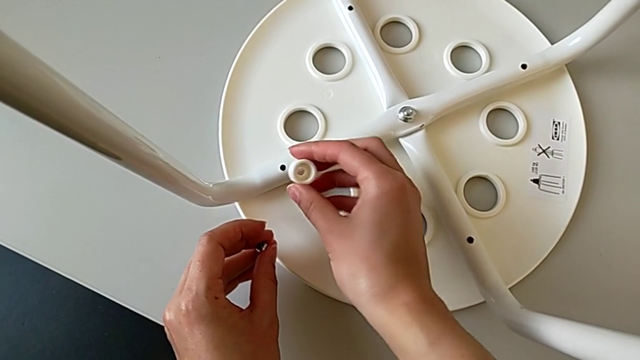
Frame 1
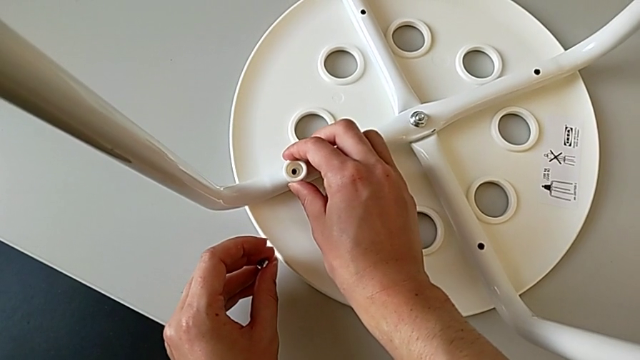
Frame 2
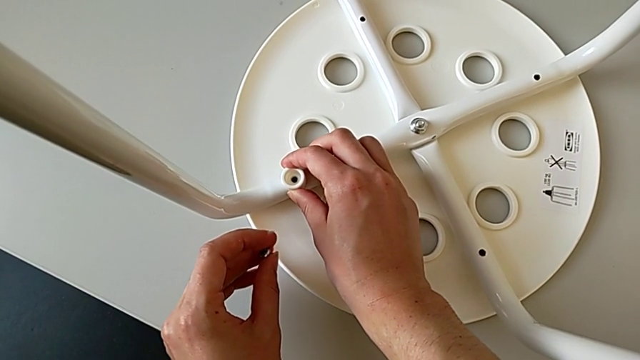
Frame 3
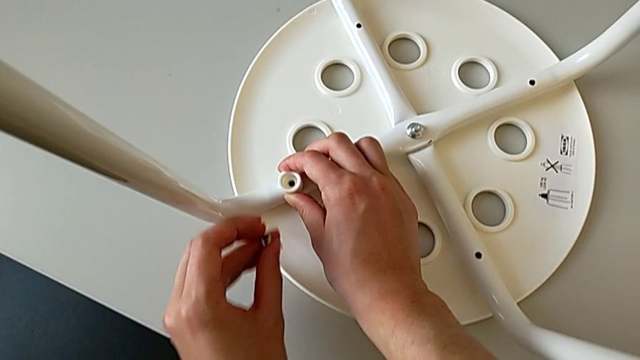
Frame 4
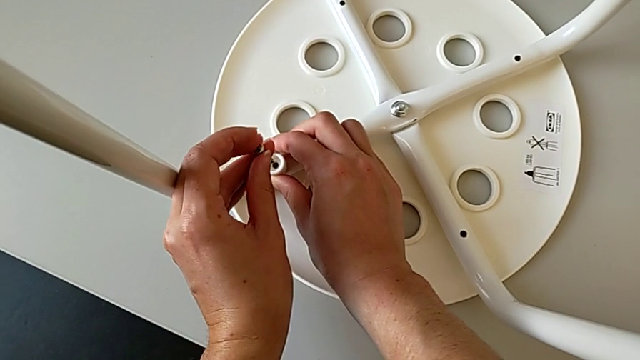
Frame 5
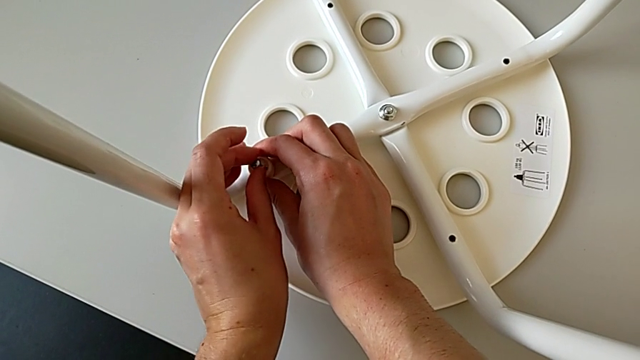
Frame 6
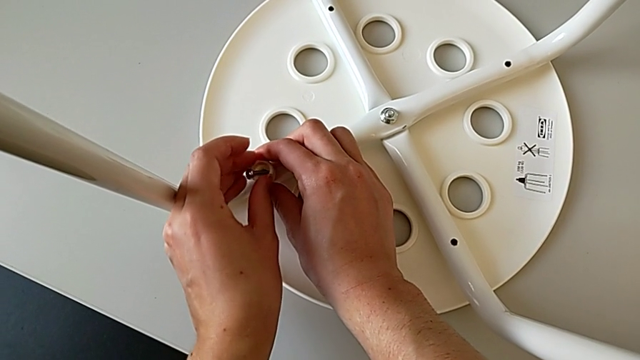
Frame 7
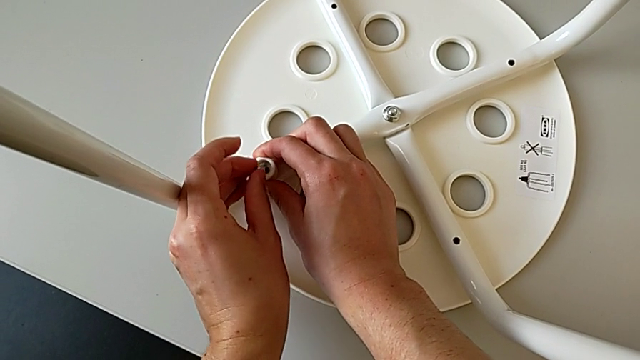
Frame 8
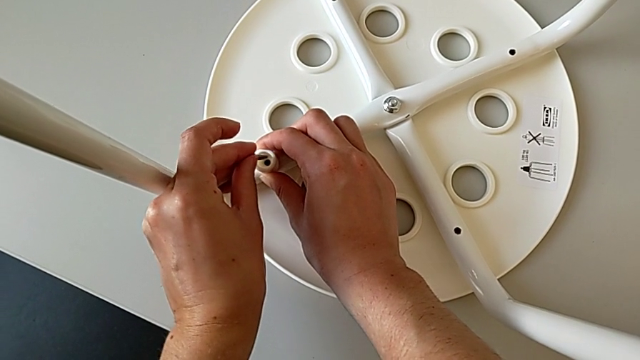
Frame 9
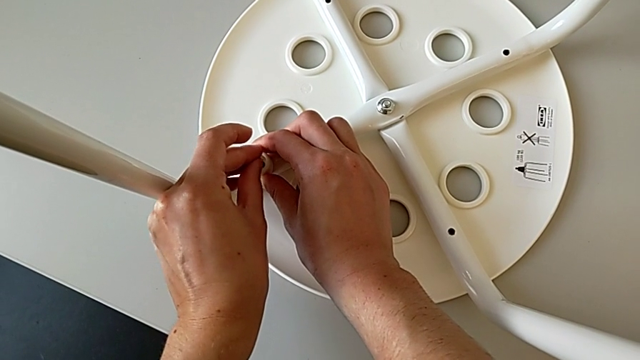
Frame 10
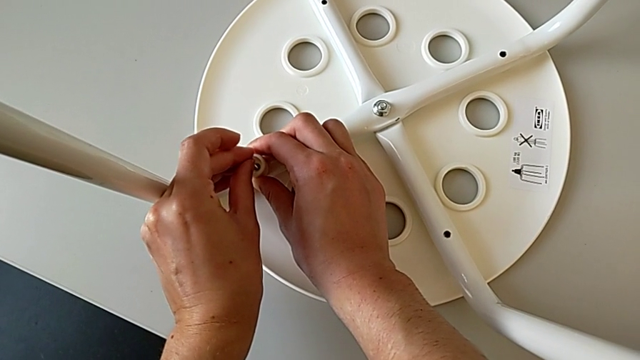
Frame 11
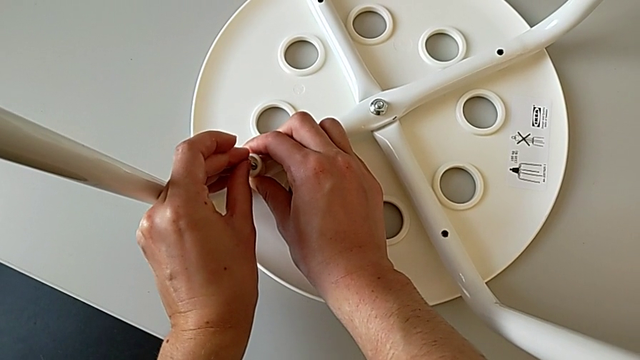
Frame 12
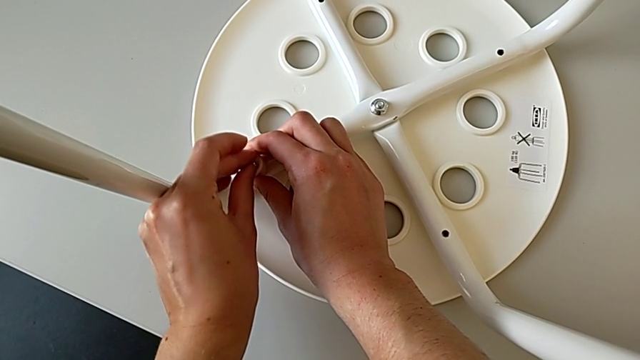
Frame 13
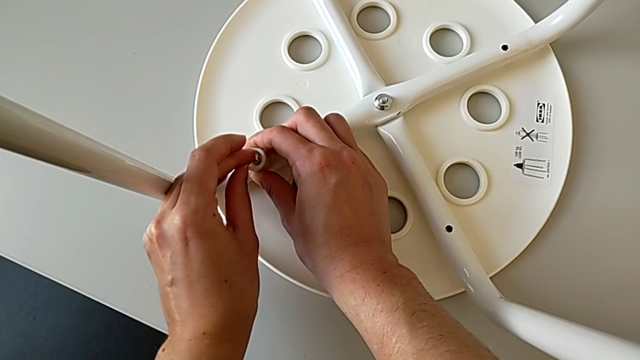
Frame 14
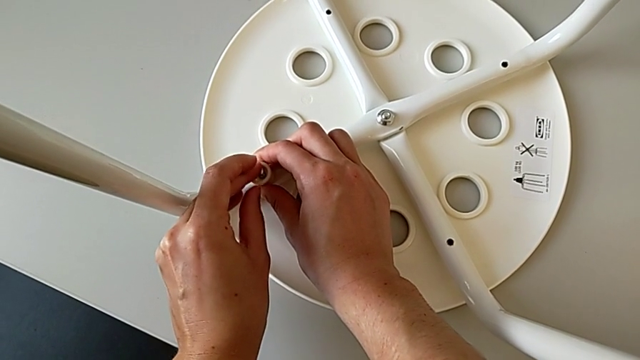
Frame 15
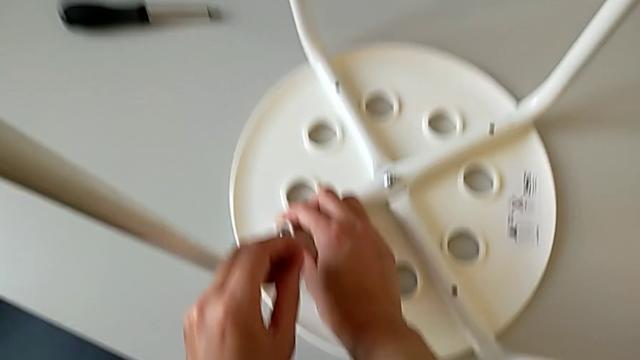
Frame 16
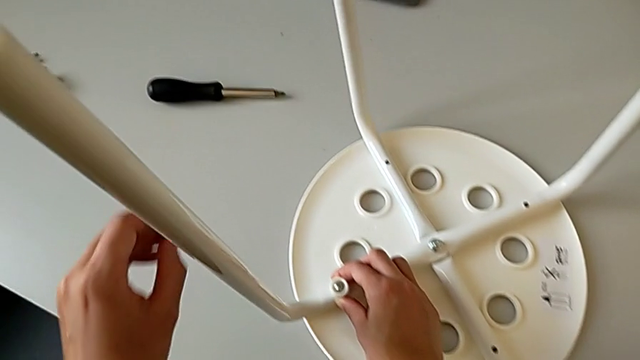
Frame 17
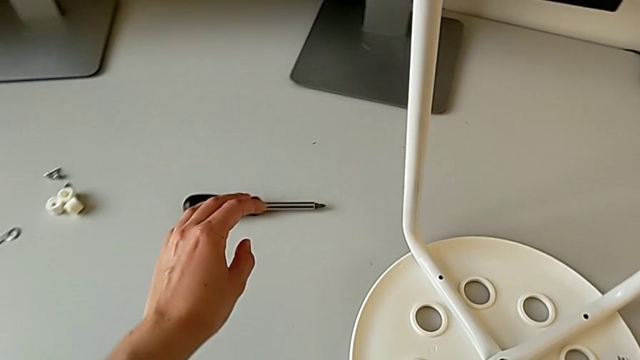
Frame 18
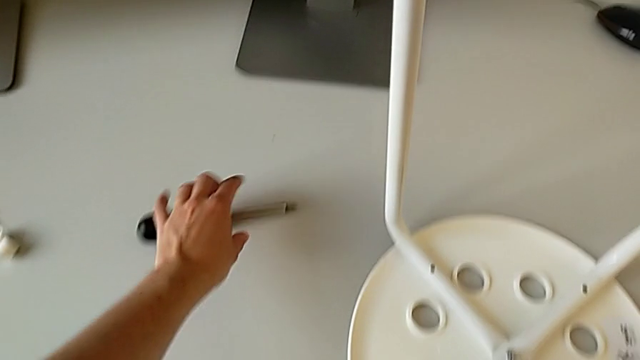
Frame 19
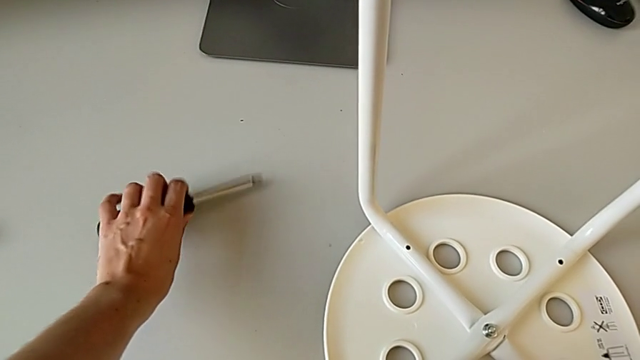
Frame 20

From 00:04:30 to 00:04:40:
The camera wearer is placing the legs onto the seat. They align the first washer, insert the screw and grab the screwdriver.

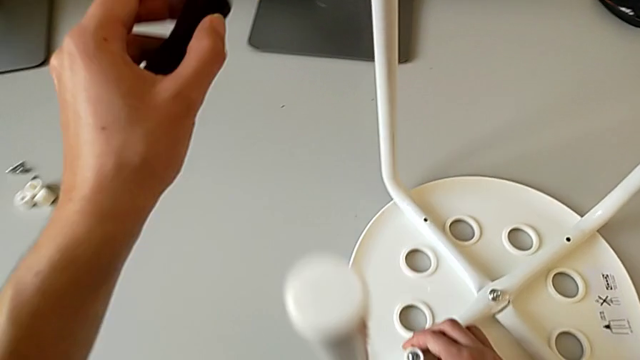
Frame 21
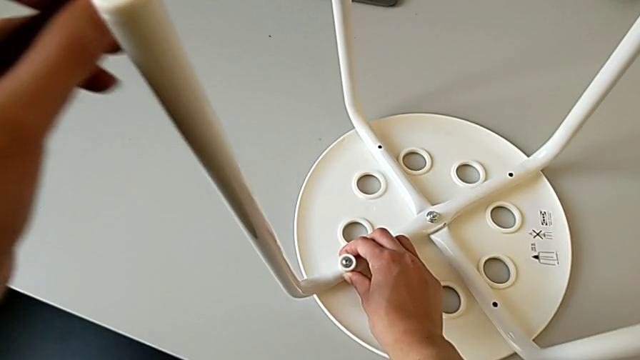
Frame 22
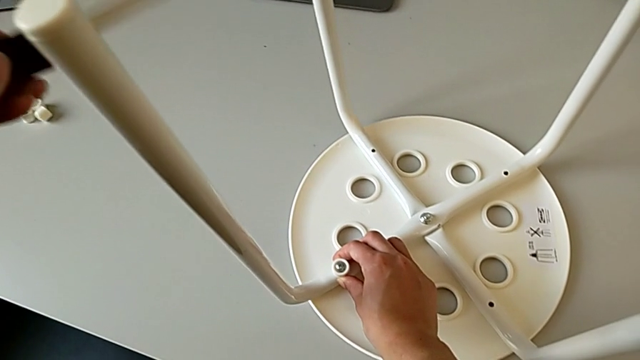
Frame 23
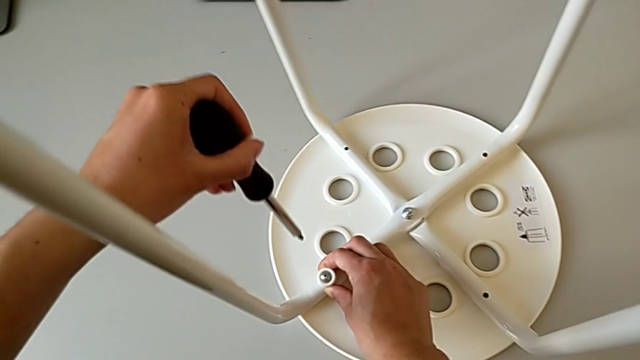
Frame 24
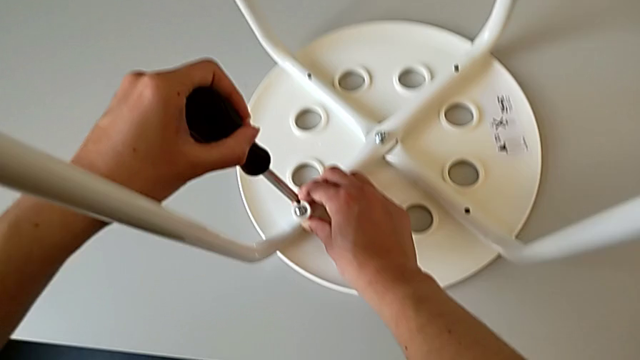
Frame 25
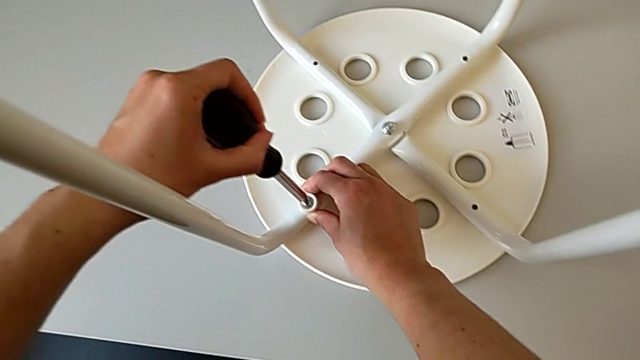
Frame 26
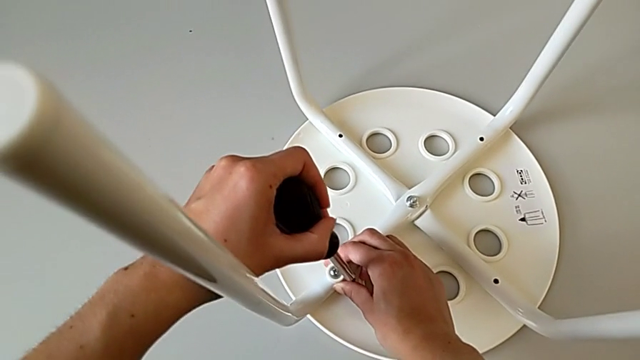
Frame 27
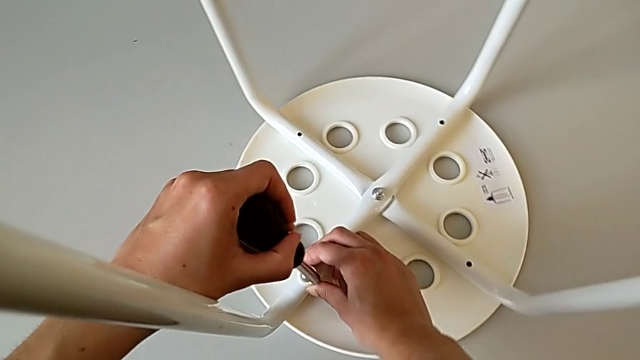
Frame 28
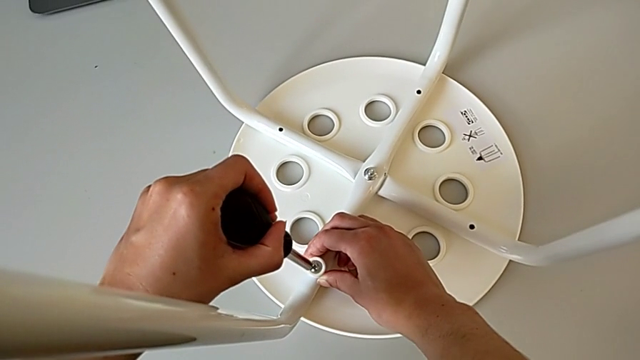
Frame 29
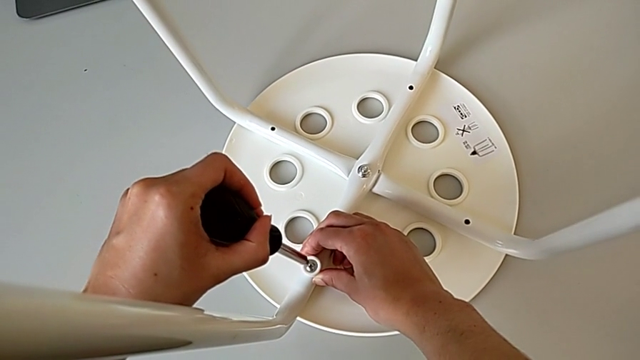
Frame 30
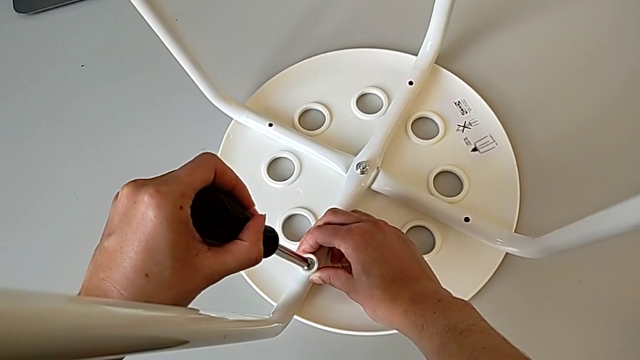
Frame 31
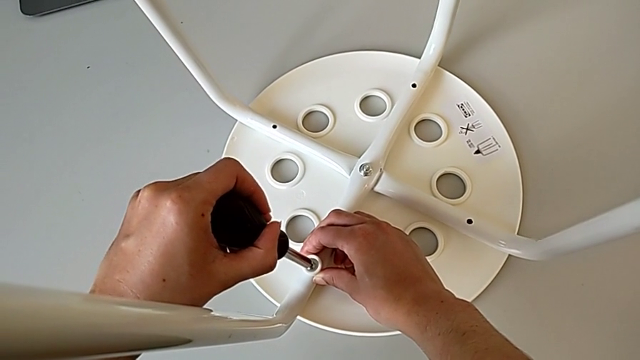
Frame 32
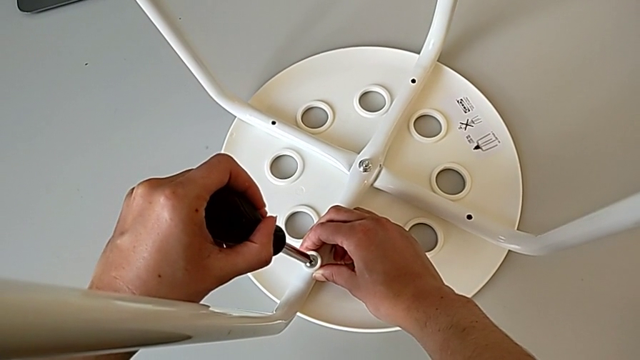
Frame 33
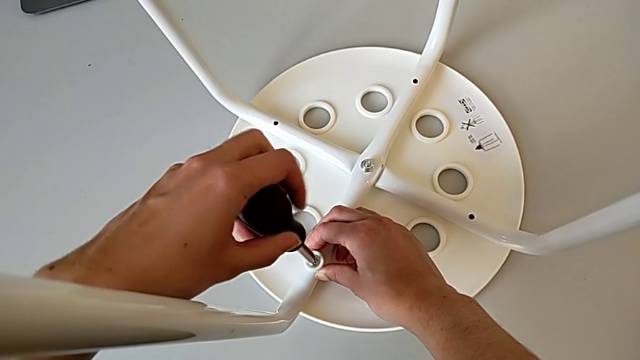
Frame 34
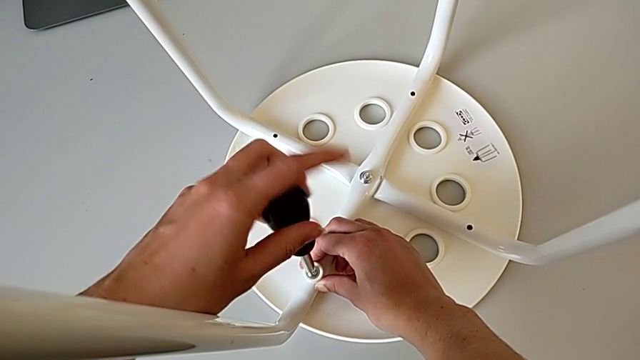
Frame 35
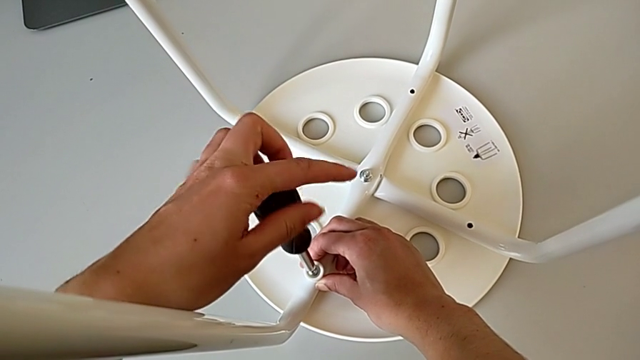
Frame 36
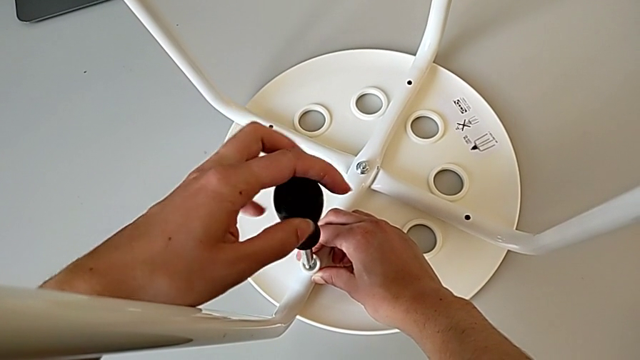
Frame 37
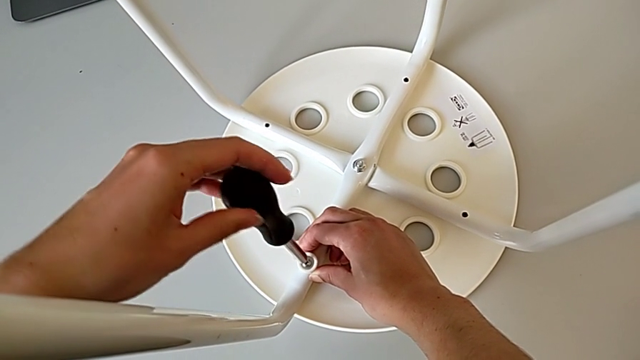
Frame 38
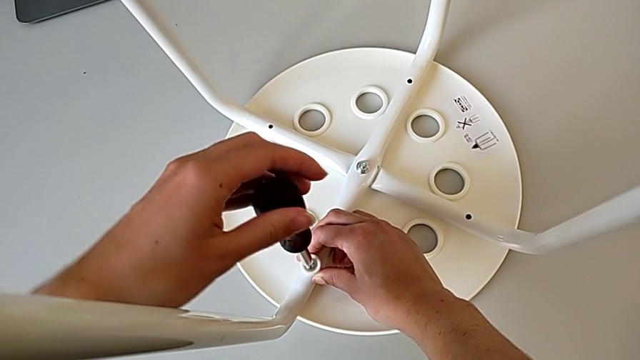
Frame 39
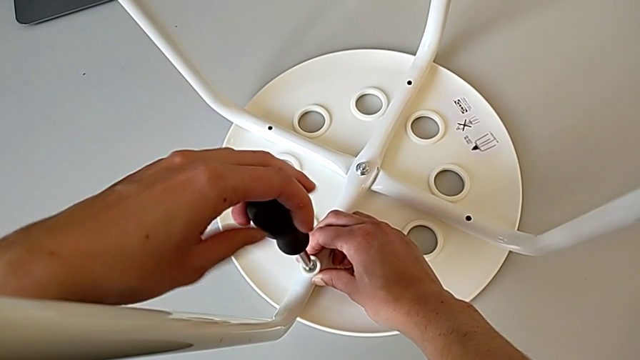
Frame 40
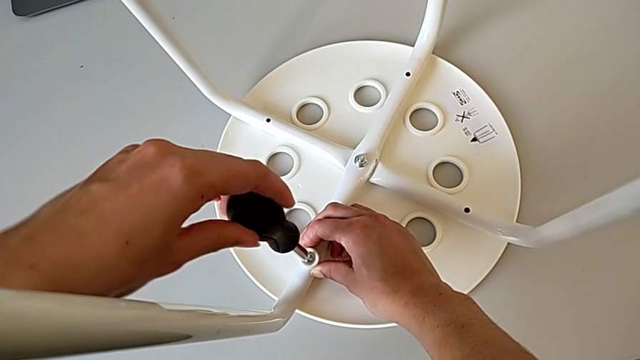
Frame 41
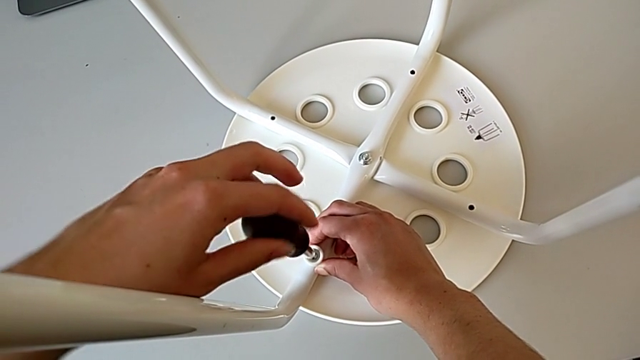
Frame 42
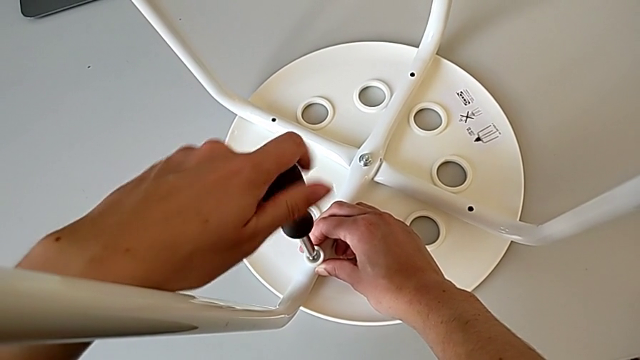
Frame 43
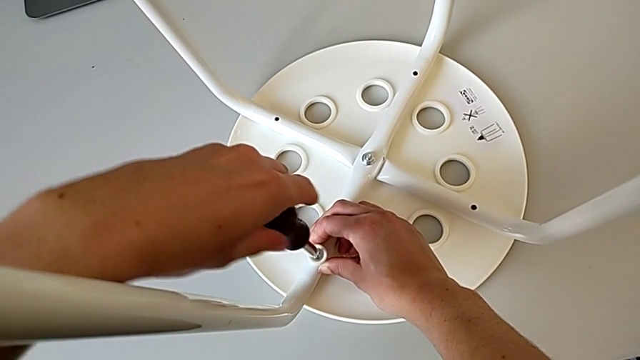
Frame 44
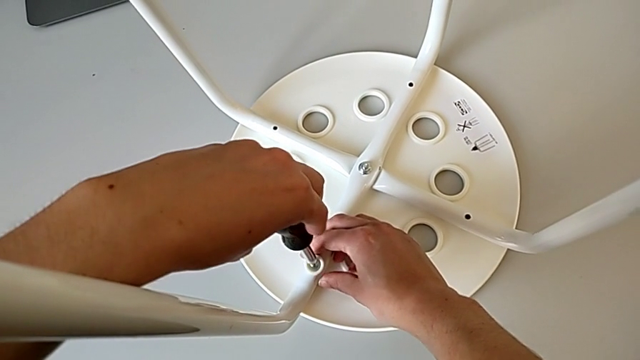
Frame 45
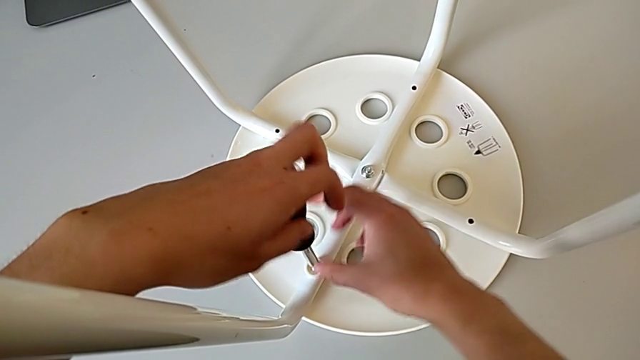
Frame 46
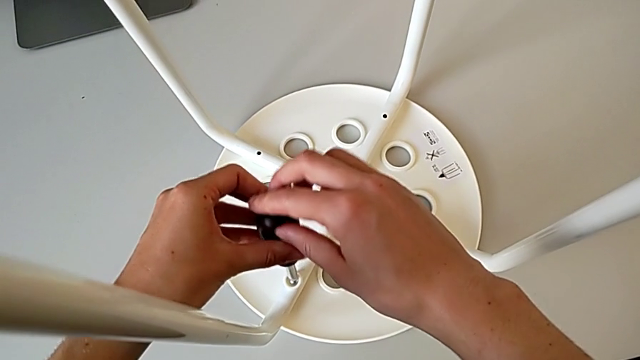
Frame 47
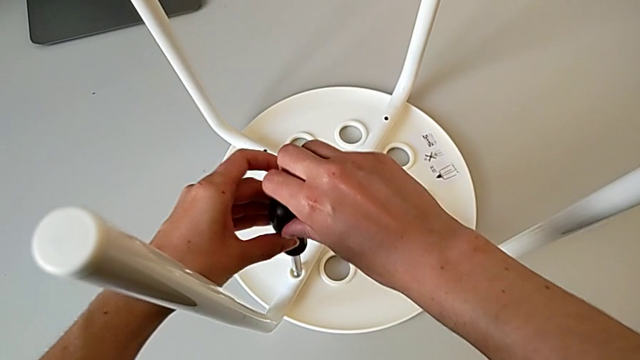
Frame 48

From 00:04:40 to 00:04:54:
The camera wearer is placing the legs onto the seat. They approach the screw, wrongly insert the screwdriver into the screw without success, insert the first screwdriver and begin to wrongly screw the first screw without success.
